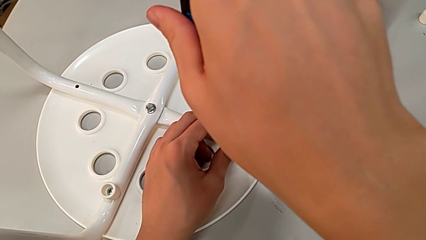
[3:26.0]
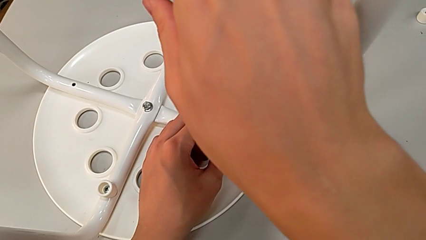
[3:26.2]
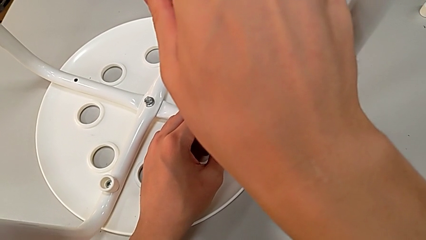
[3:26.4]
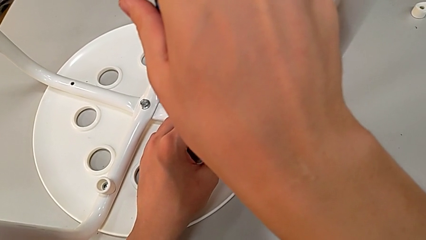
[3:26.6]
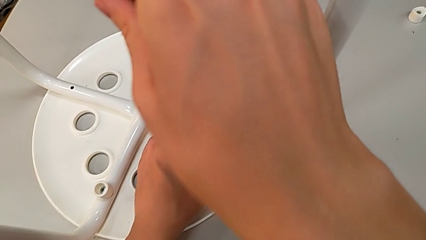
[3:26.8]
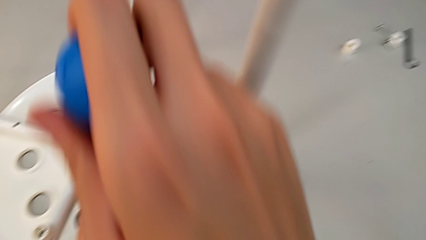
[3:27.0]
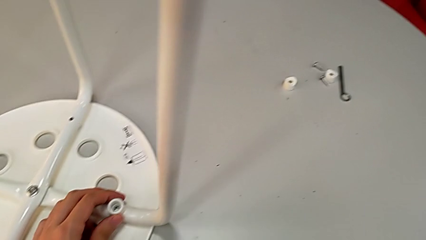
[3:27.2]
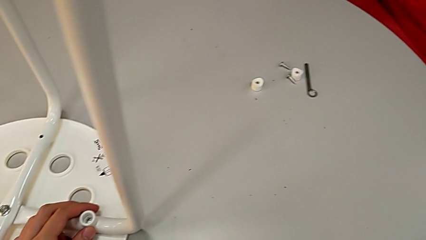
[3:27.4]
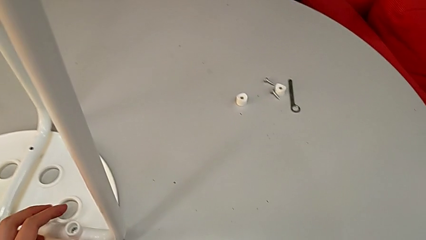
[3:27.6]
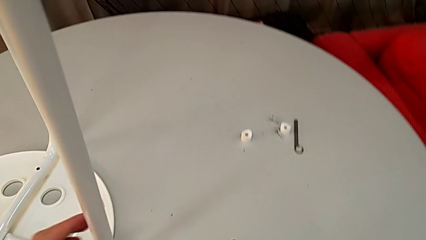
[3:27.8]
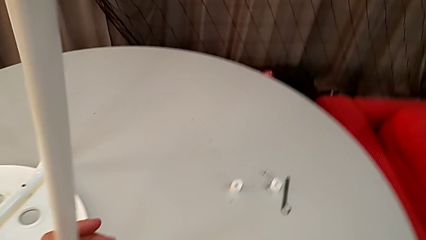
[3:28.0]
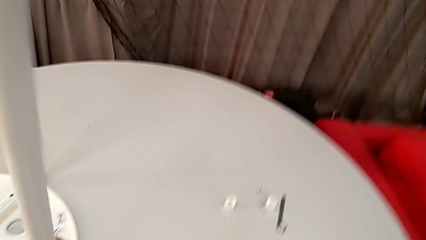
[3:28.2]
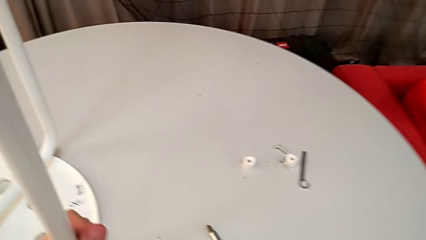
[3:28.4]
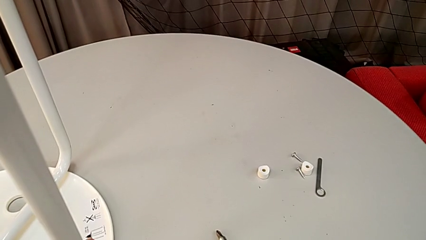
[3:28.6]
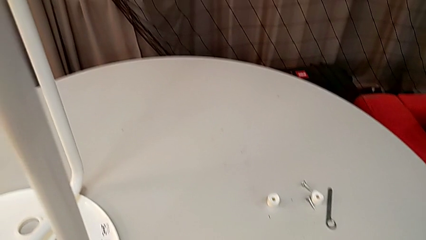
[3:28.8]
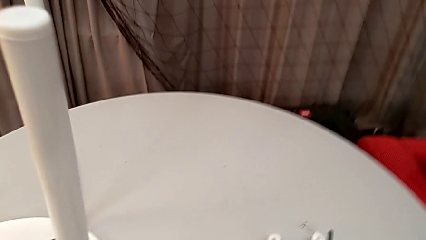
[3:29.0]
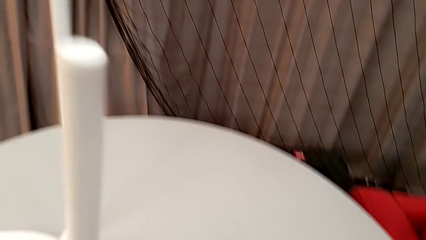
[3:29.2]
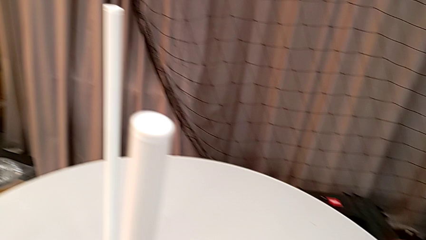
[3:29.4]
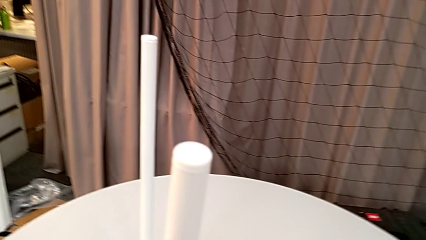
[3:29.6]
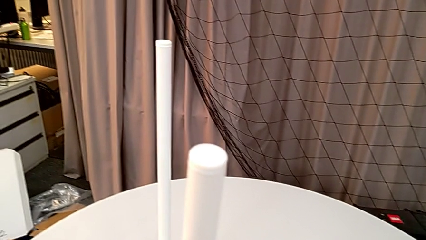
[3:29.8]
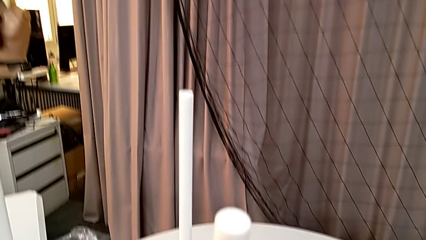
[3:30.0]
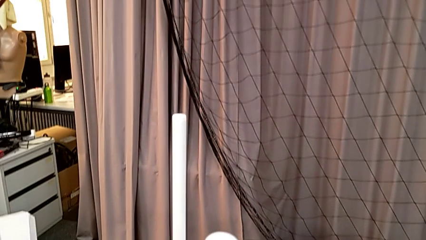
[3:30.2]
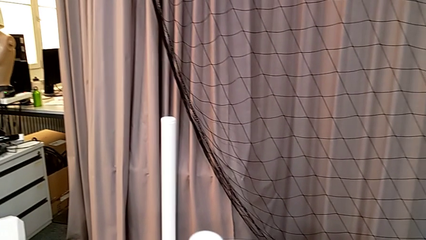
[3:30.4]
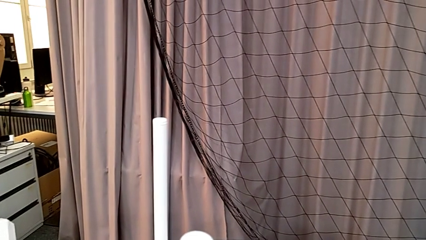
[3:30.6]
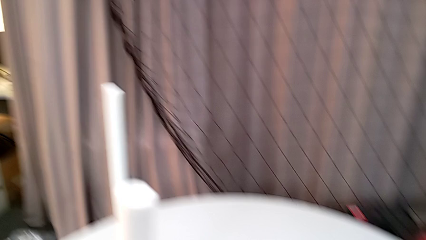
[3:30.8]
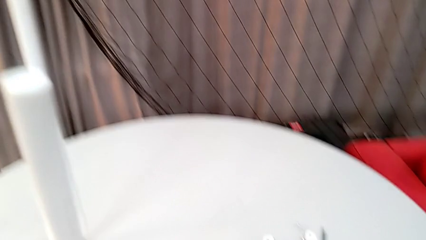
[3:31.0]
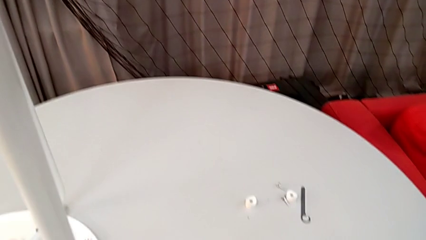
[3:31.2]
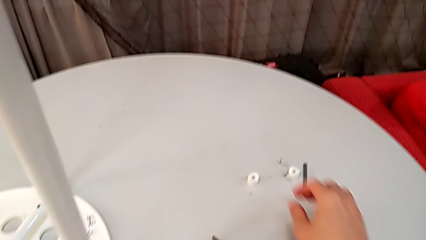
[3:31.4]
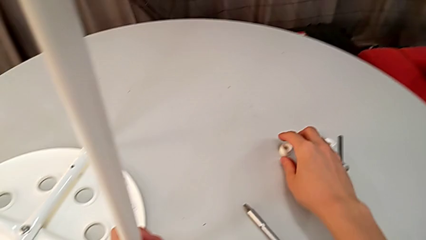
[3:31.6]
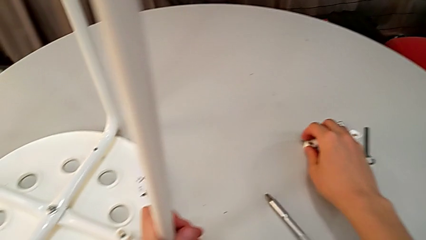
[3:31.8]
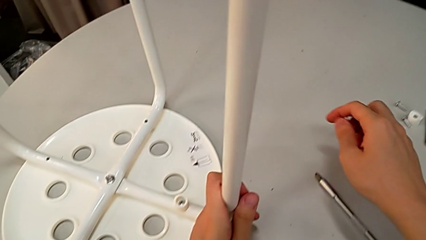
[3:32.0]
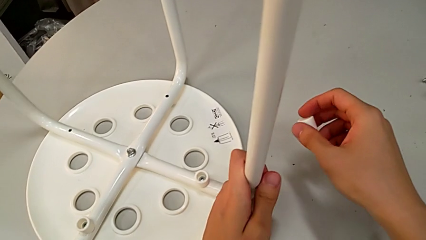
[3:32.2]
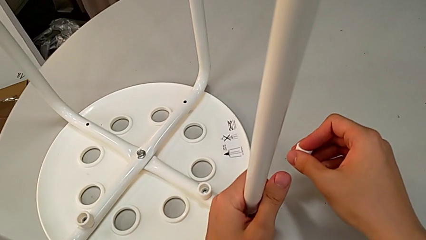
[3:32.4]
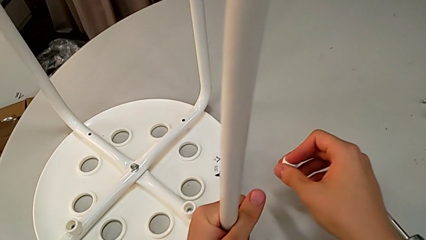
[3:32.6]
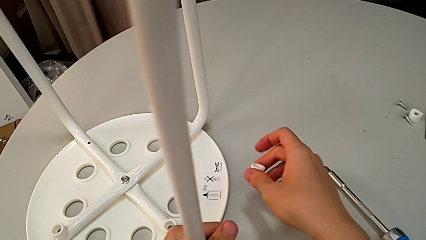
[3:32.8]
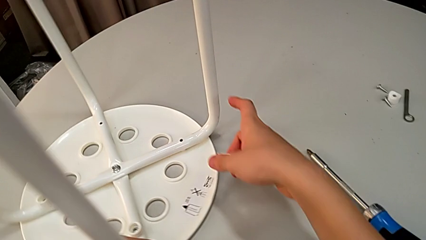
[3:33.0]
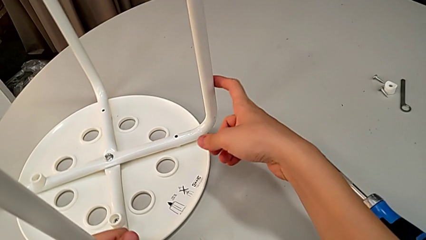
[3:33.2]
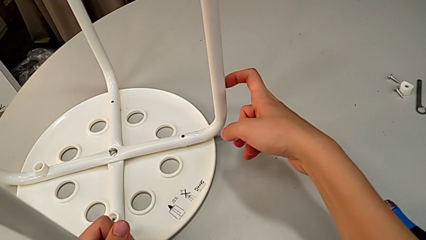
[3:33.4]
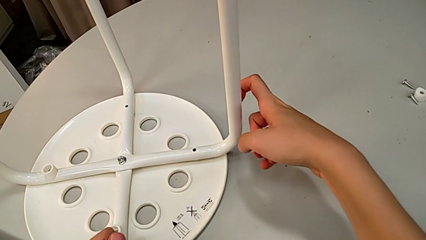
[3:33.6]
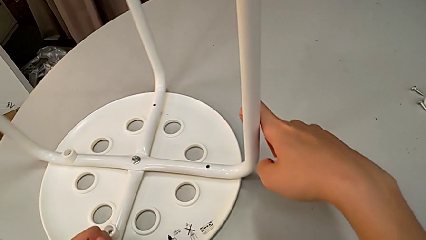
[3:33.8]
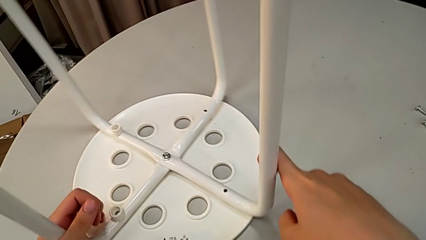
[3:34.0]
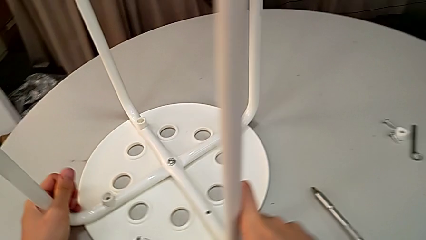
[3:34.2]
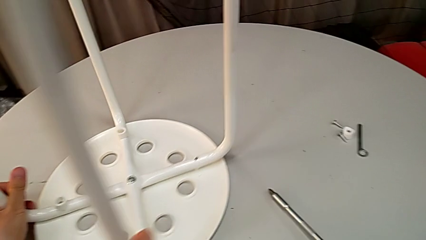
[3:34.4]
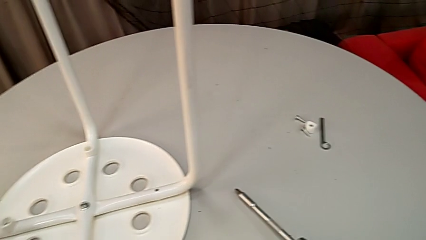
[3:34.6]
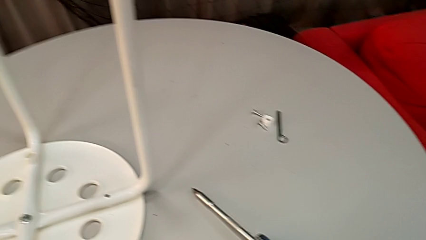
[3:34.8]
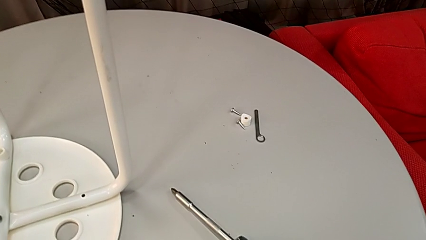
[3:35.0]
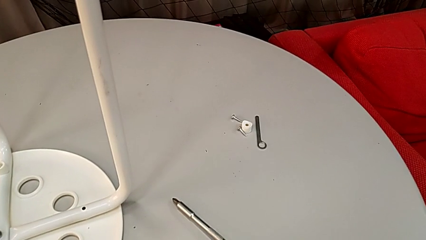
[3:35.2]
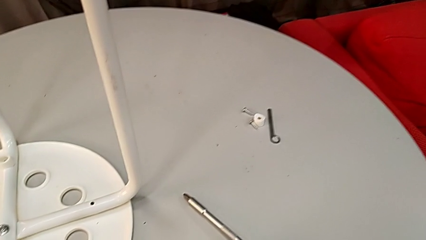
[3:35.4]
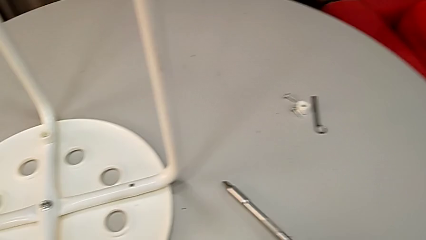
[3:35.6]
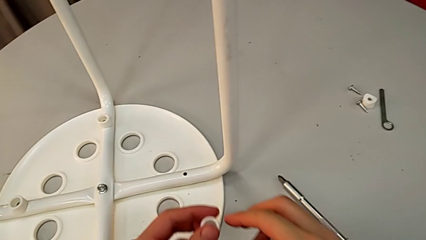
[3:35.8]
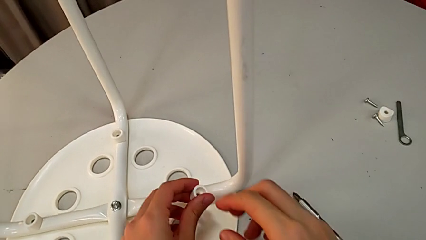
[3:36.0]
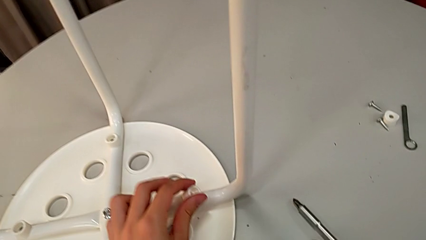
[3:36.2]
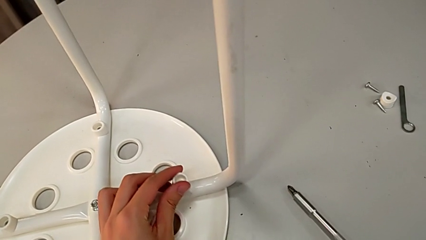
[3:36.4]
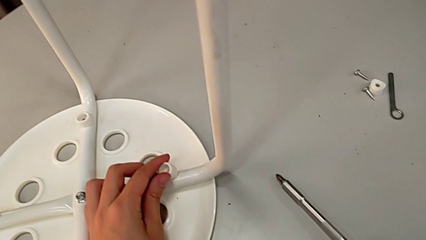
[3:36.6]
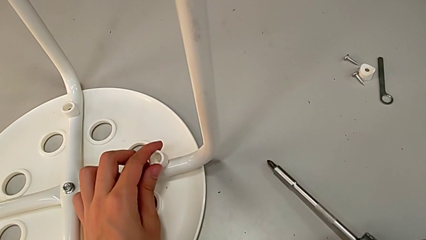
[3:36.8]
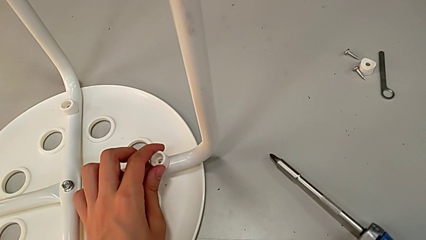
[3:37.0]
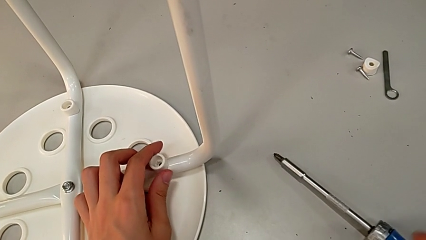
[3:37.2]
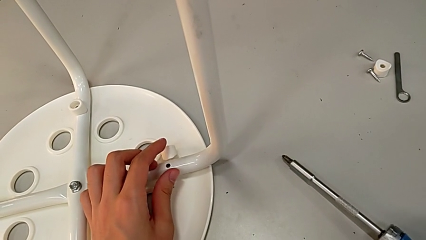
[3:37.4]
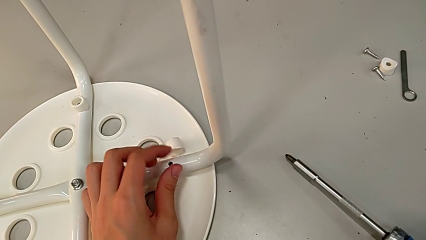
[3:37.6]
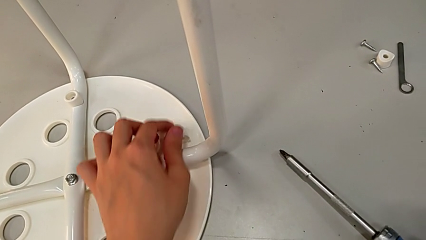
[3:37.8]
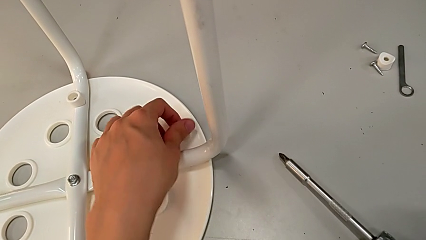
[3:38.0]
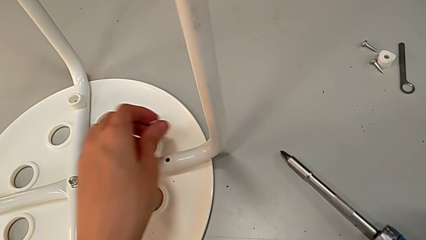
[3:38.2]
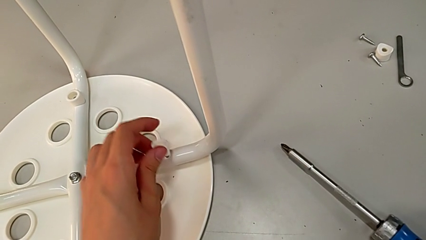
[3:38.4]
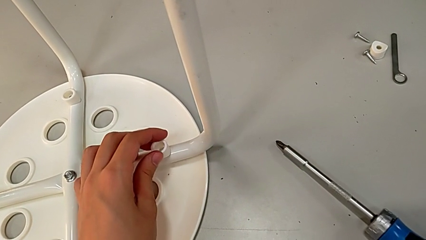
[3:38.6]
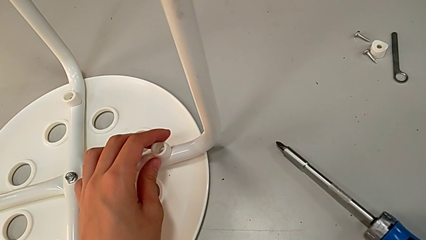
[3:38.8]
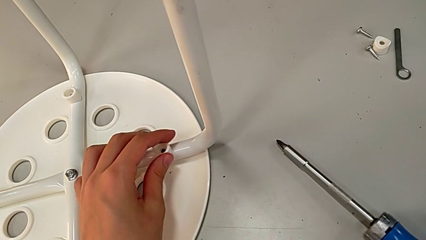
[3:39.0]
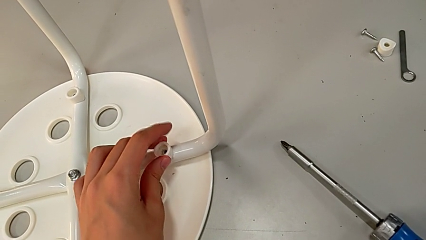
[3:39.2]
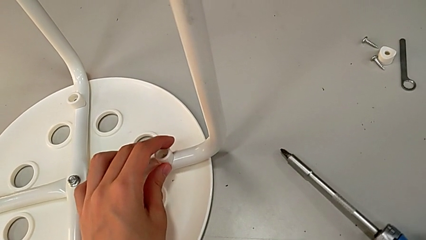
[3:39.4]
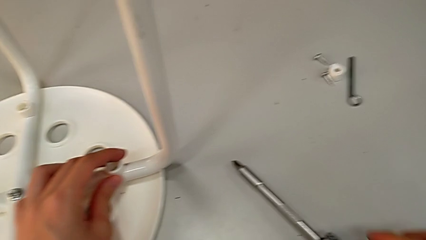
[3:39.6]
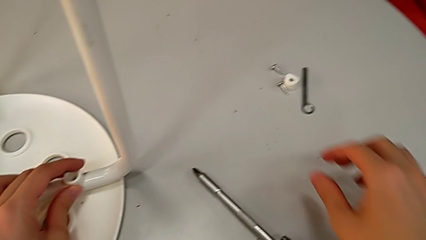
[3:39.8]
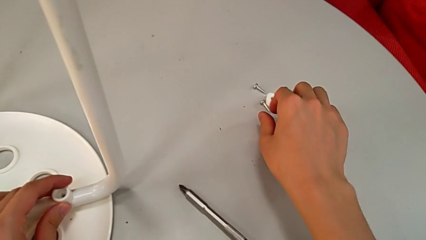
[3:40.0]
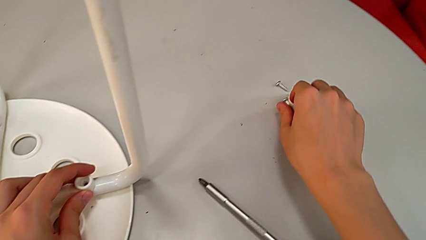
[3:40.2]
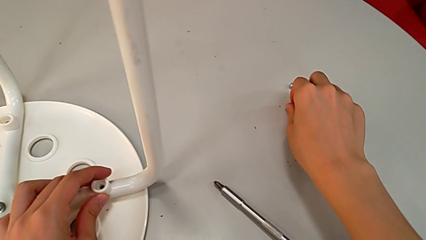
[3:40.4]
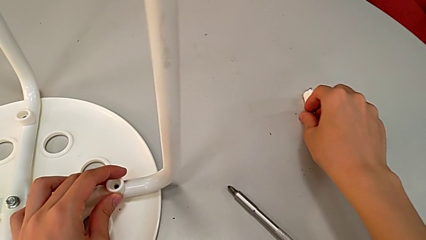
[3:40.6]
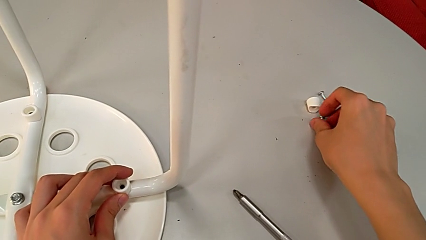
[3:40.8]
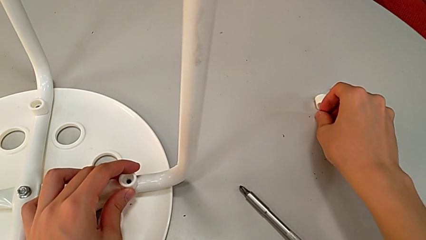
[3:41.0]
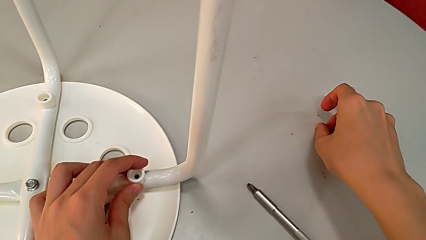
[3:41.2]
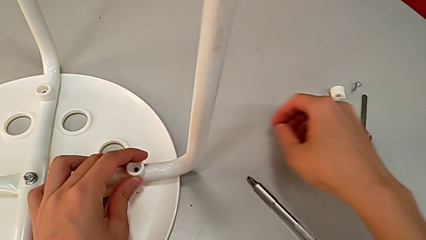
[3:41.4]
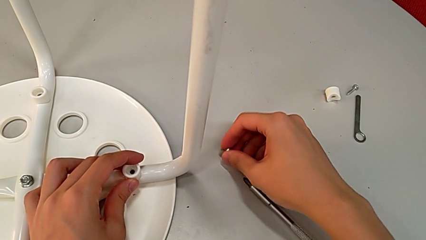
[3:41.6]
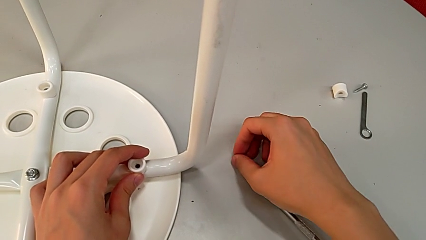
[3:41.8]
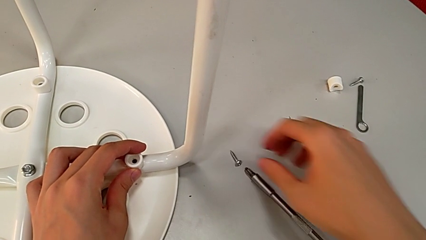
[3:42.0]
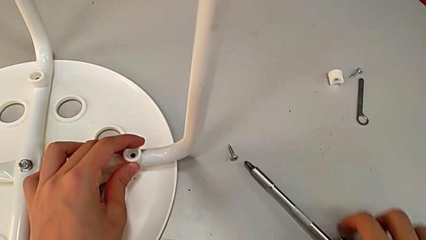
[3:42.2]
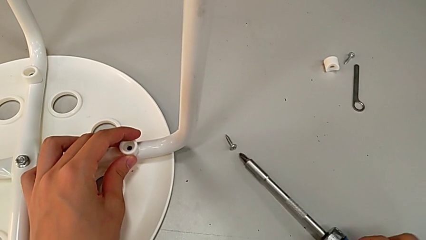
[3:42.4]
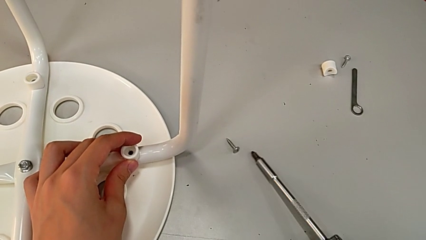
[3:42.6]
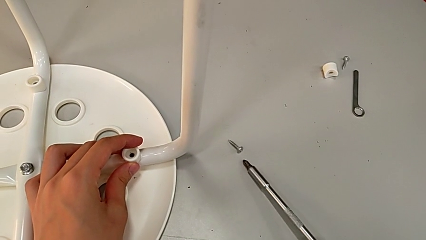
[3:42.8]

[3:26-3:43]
The camera wearer is assembling the legs to the seat. They withdraw the screwdriver, place it, approach the washer, grab it, rotate the stool, approach the leg, place the washer, wrongly drop it, grab it, place it, approach the screw, grab it, place it and grab the screwdriver.
